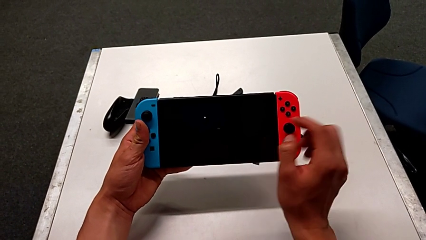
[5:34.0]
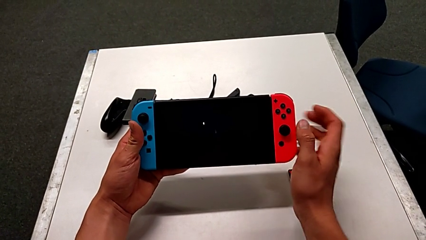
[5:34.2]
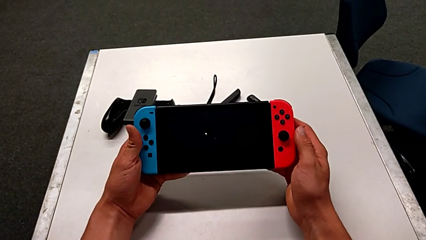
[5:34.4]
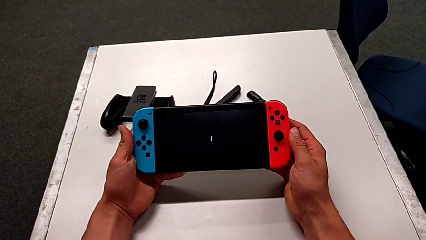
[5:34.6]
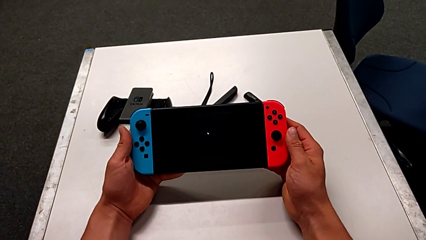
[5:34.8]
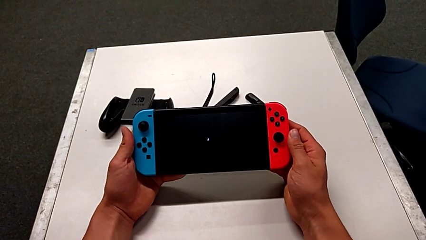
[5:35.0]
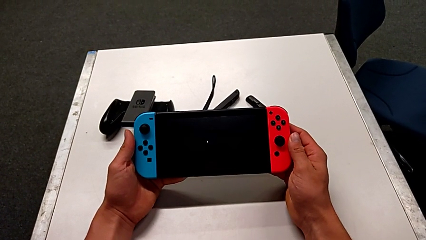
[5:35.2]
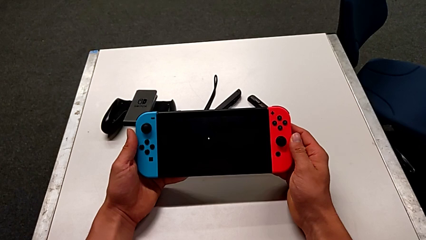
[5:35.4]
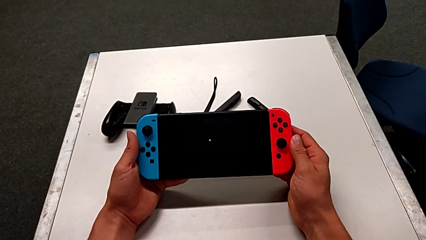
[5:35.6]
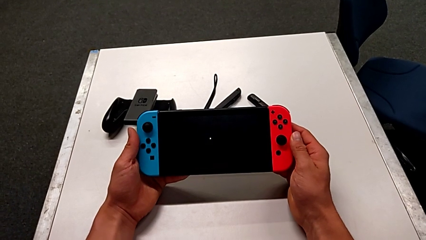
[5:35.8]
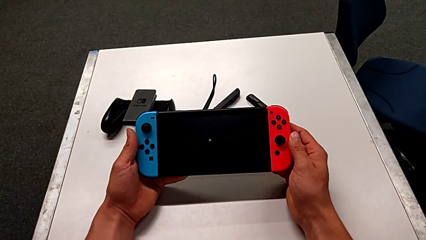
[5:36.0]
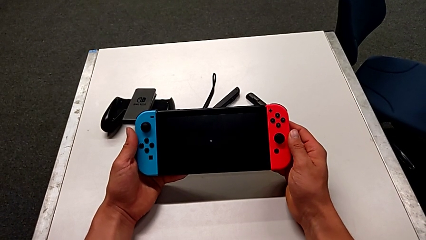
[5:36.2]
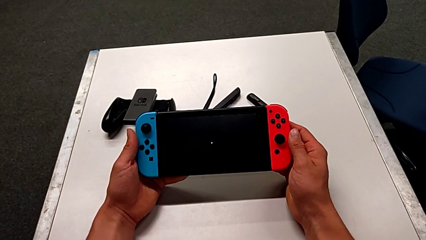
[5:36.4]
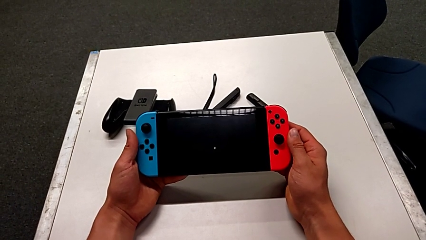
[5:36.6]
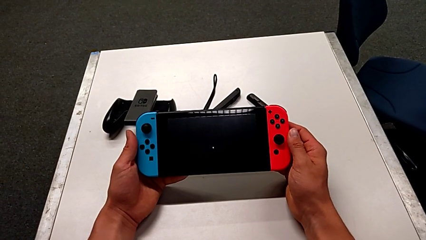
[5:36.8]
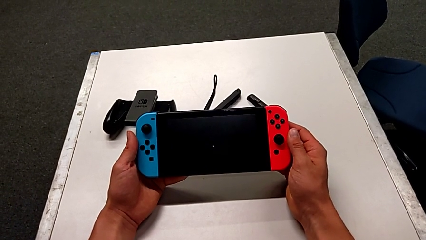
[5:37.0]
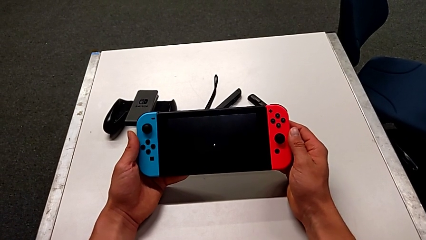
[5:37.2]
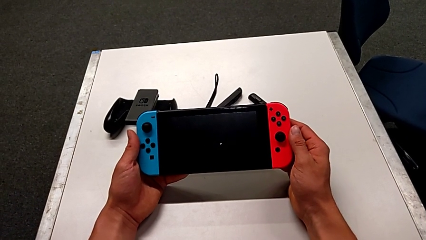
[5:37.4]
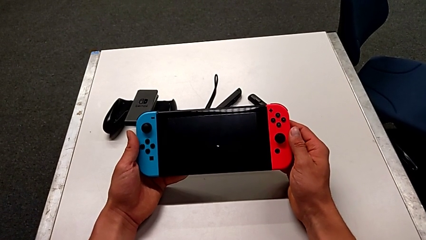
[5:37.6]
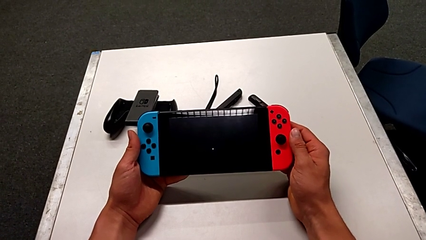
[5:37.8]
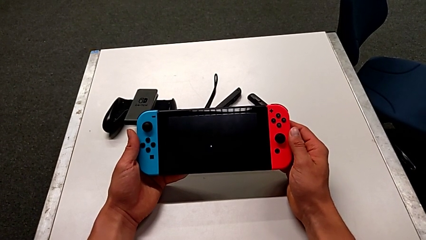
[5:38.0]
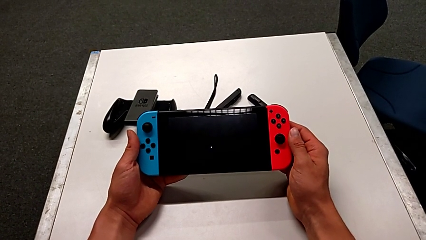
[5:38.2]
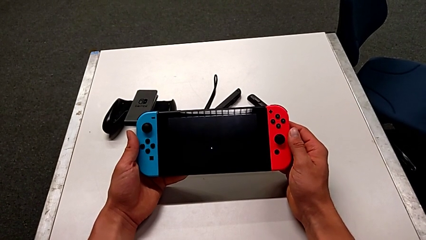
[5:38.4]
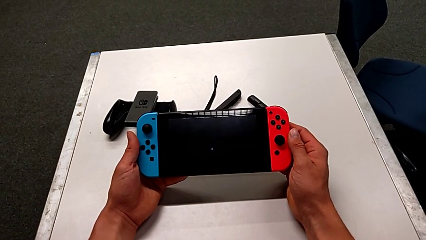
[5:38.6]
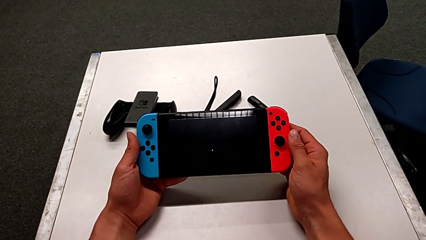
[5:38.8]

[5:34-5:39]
The camera wearer is turning off the Nintendo Switch. They hold the Nintendo Switch.
